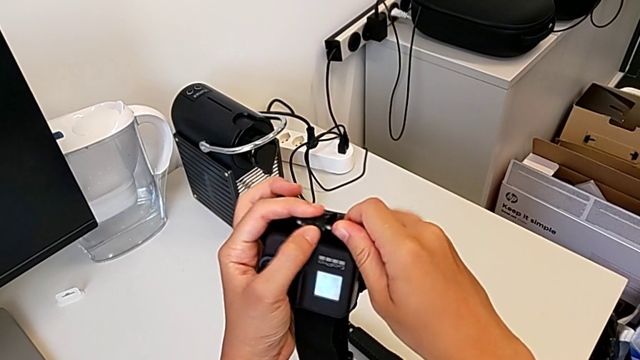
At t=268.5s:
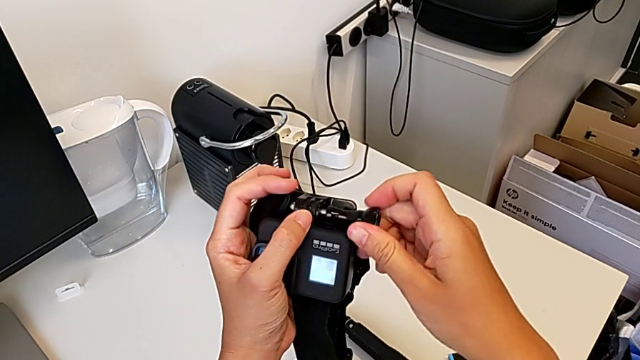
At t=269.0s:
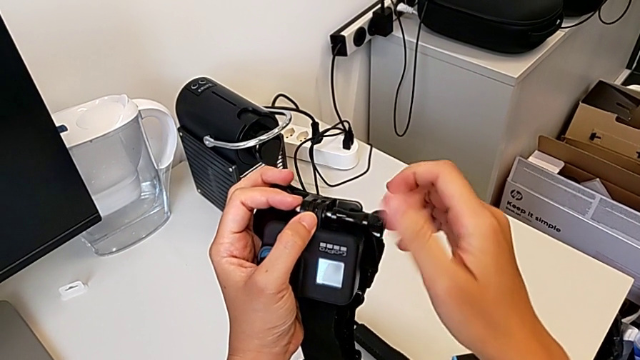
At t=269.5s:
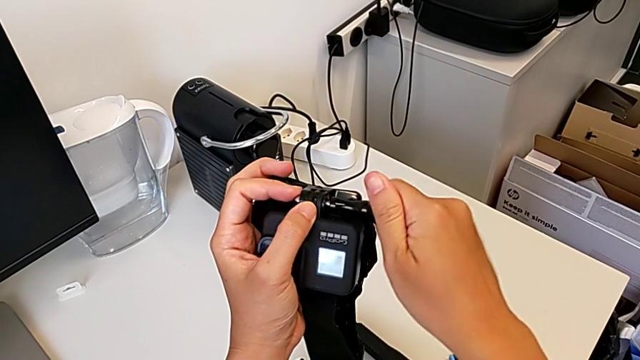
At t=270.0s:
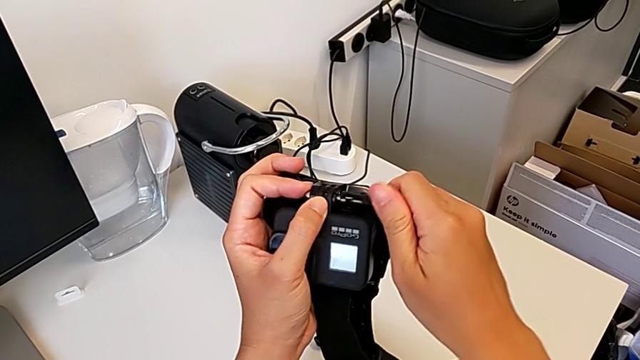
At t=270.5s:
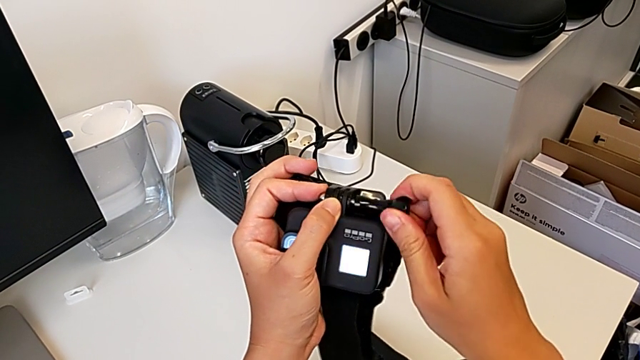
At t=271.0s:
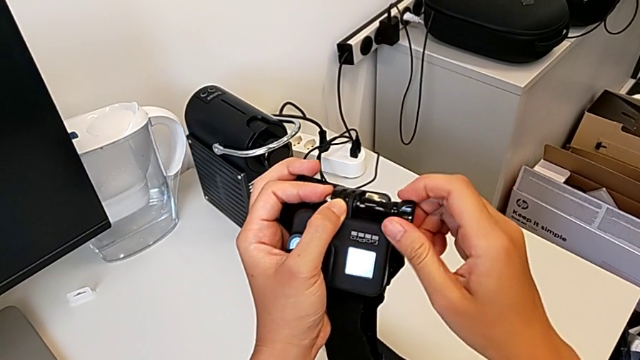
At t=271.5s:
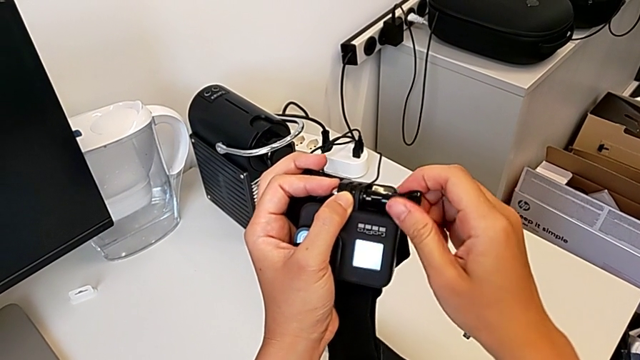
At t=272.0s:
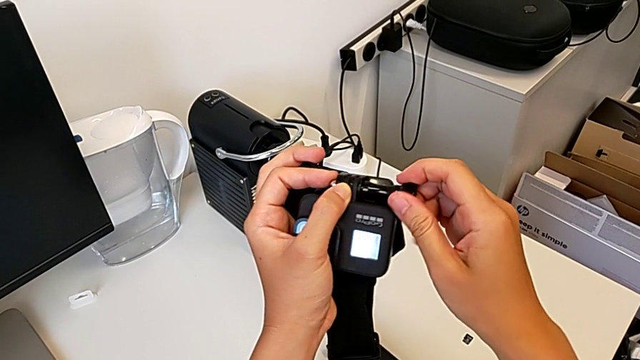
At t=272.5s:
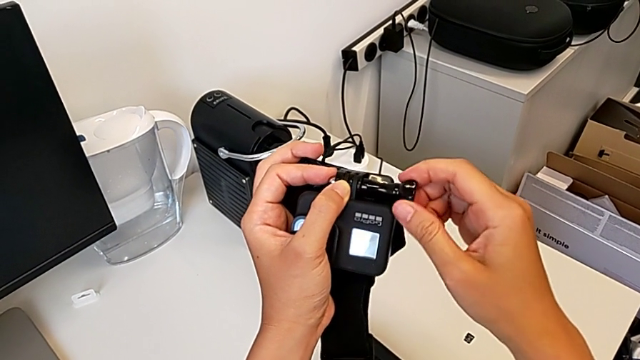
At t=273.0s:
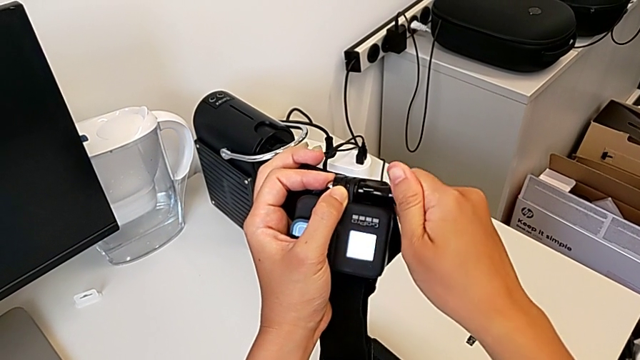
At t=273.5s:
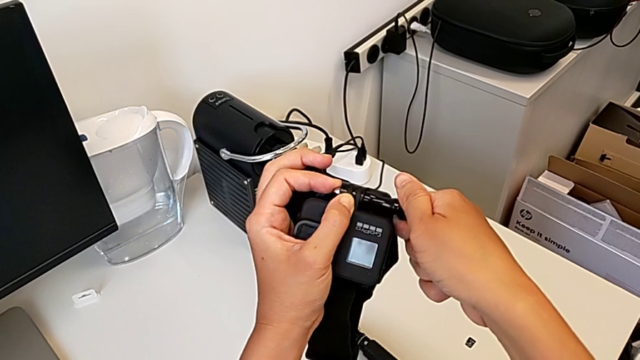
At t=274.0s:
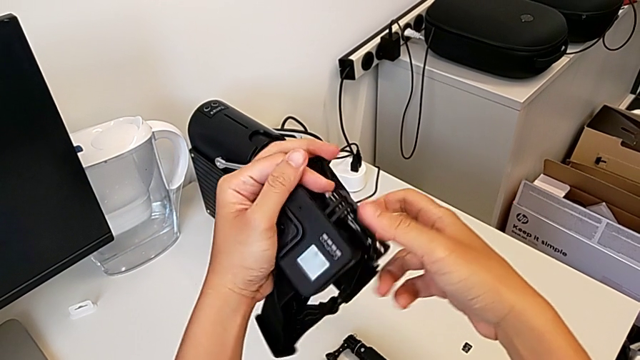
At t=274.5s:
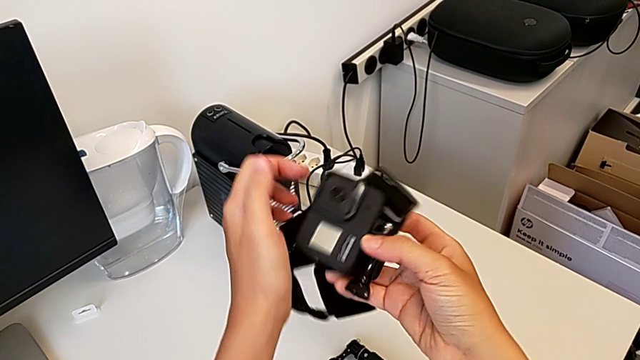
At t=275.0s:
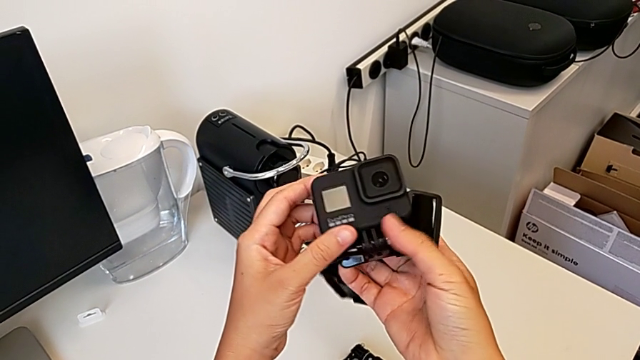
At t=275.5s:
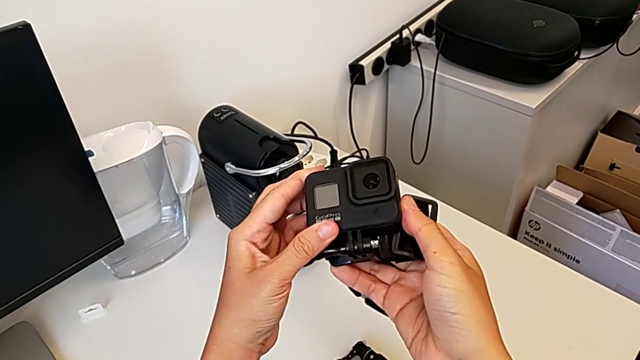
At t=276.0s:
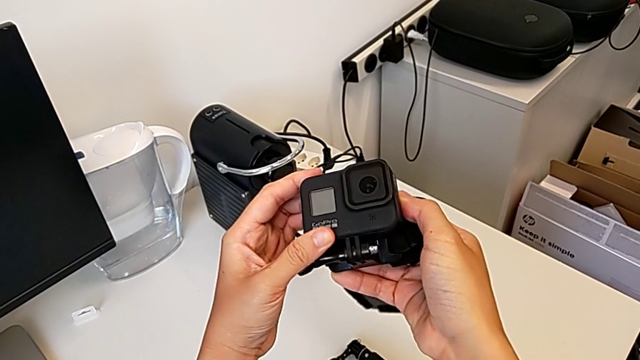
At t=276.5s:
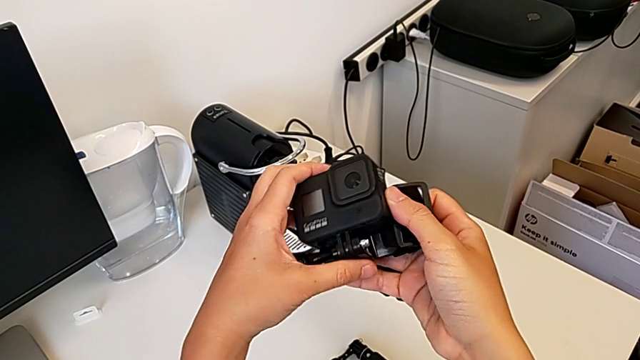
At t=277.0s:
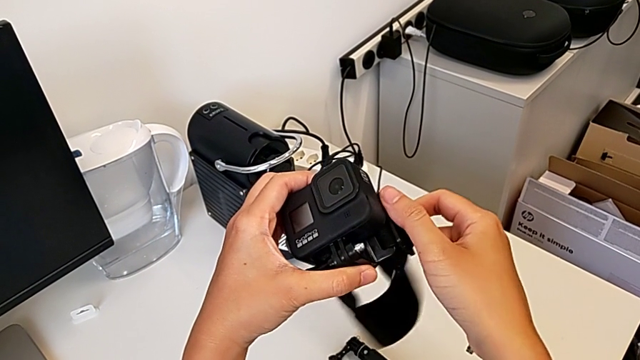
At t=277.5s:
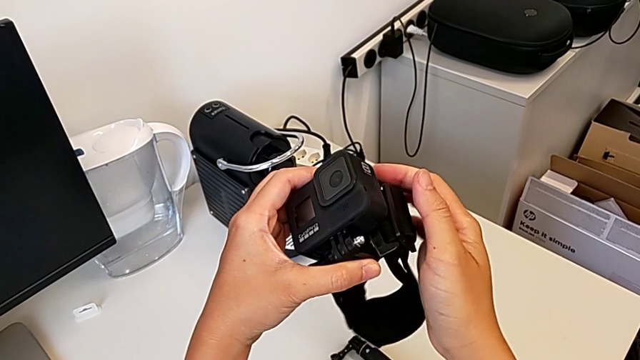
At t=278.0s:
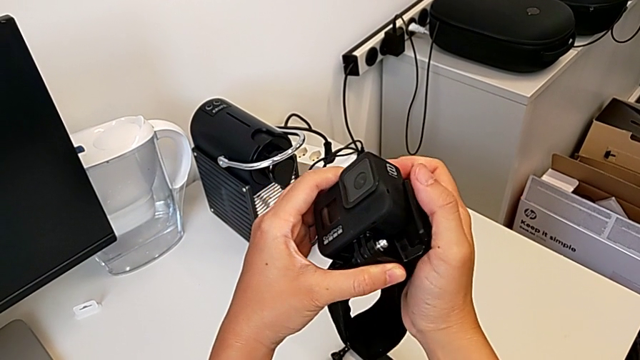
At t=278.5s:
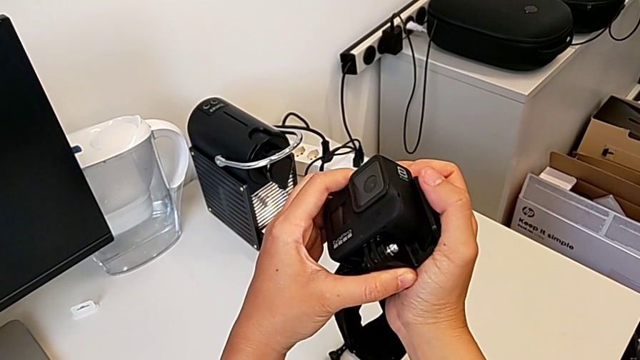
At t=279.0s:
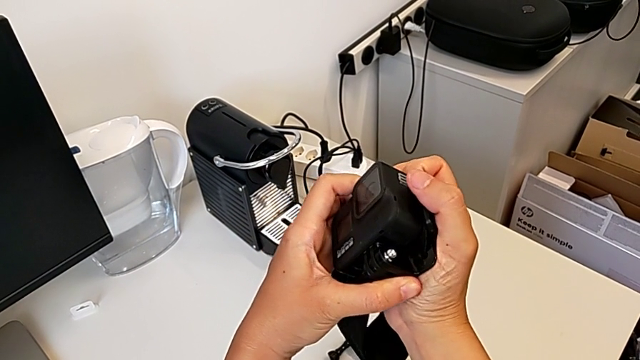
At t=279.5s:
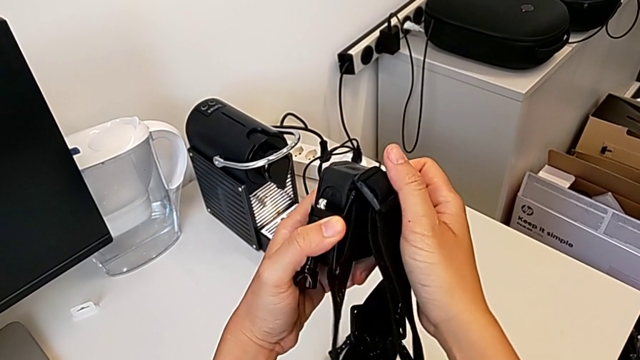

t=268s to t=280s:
The camera wearer is screwing the GoPro lock. They screw the screw and hold the GoPro.

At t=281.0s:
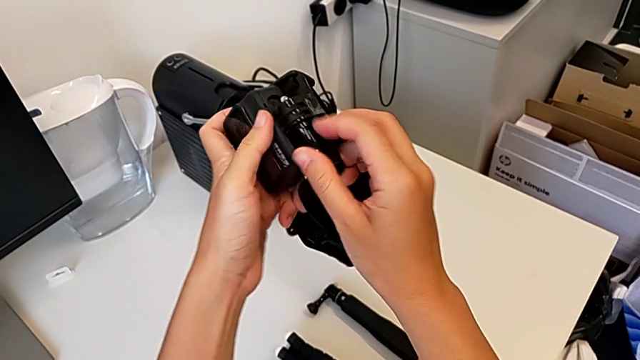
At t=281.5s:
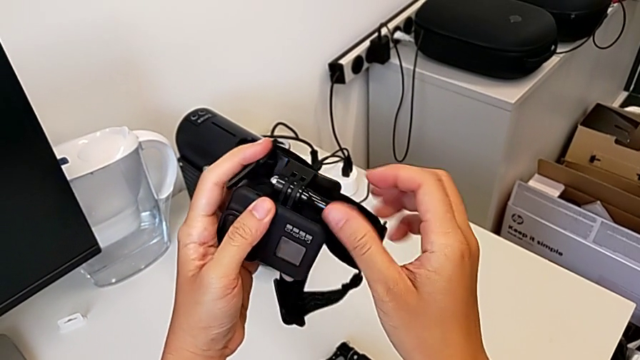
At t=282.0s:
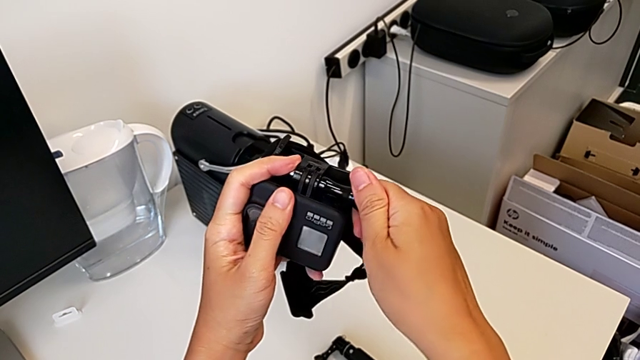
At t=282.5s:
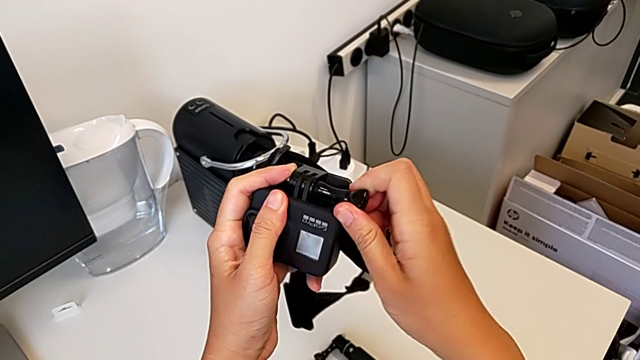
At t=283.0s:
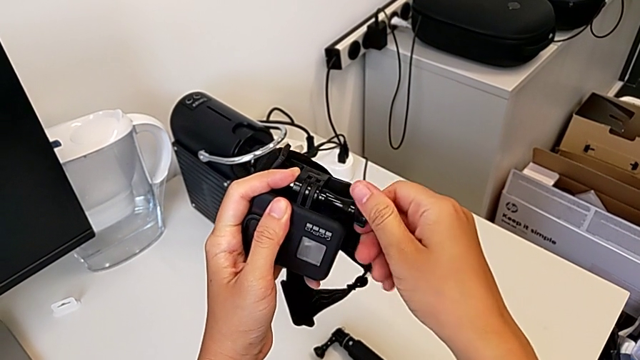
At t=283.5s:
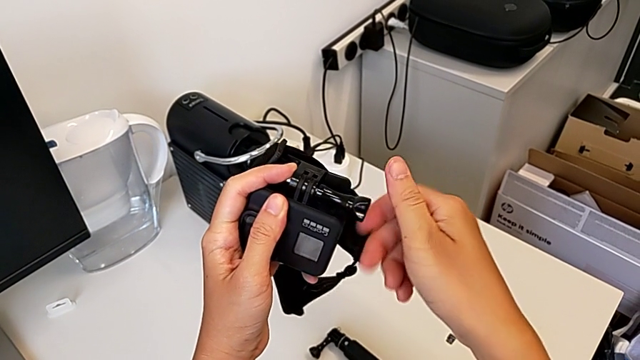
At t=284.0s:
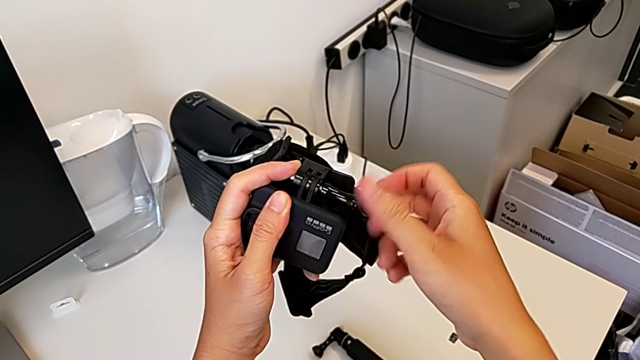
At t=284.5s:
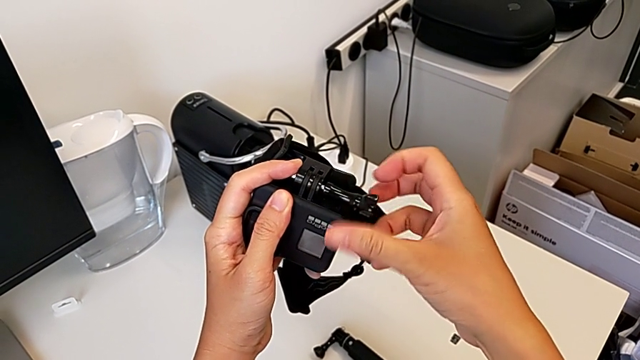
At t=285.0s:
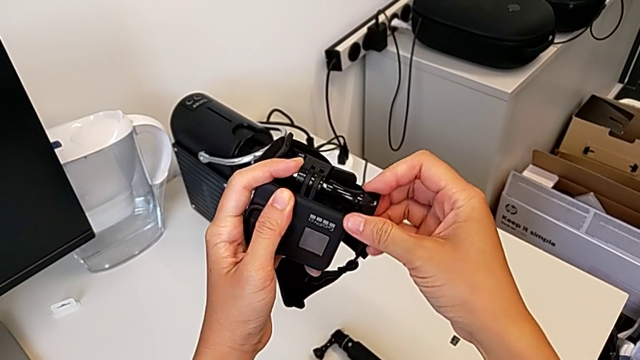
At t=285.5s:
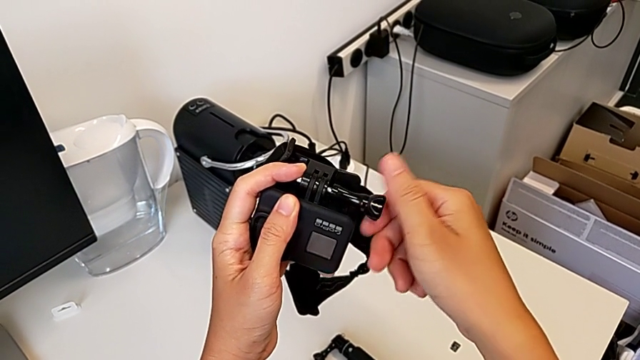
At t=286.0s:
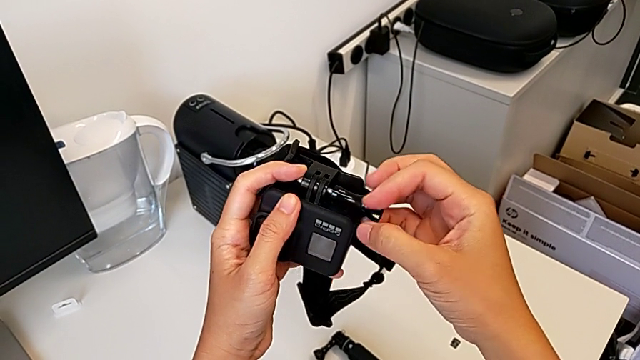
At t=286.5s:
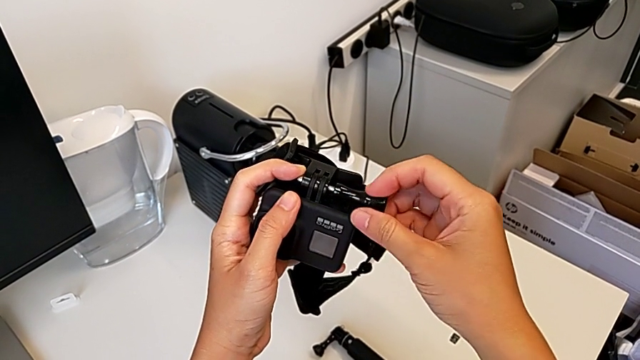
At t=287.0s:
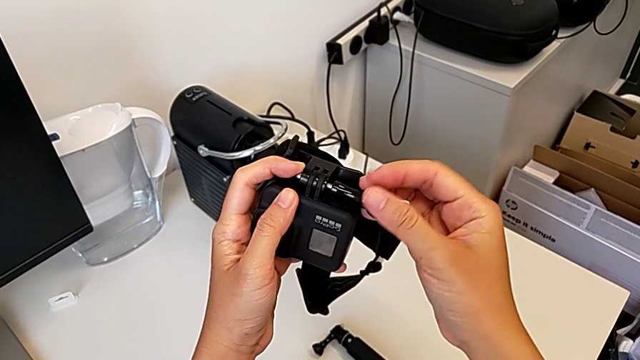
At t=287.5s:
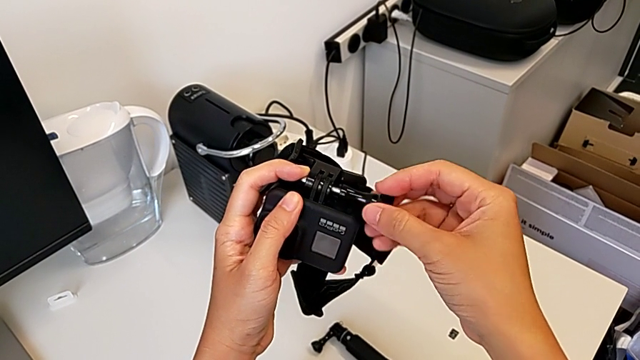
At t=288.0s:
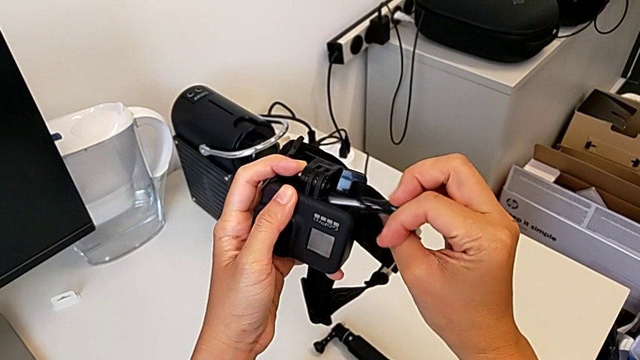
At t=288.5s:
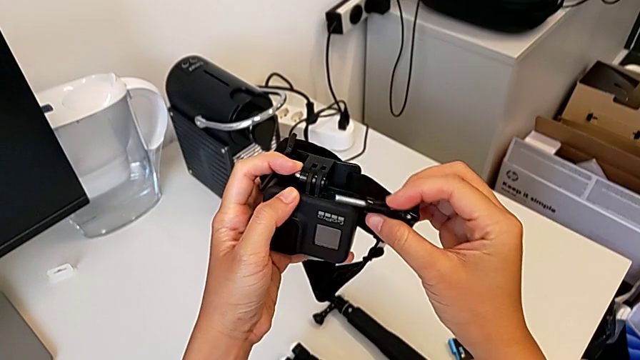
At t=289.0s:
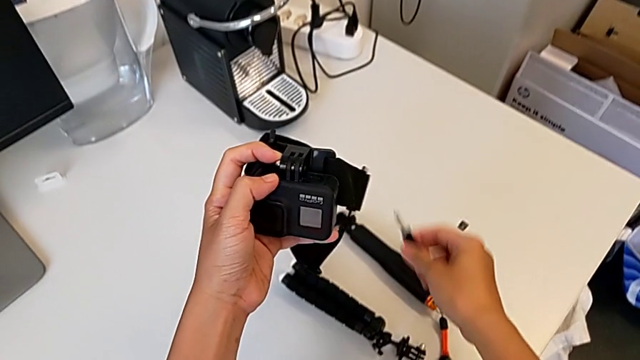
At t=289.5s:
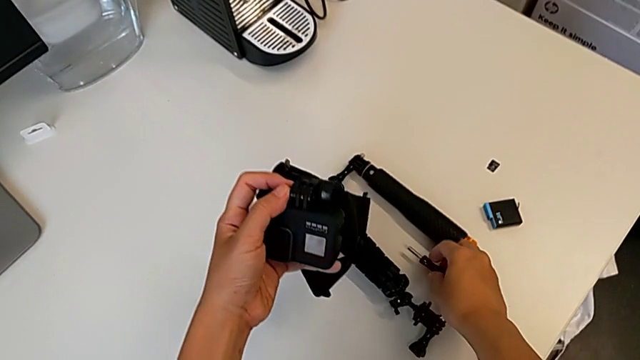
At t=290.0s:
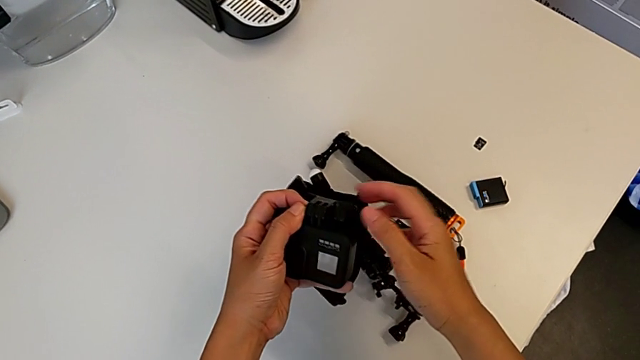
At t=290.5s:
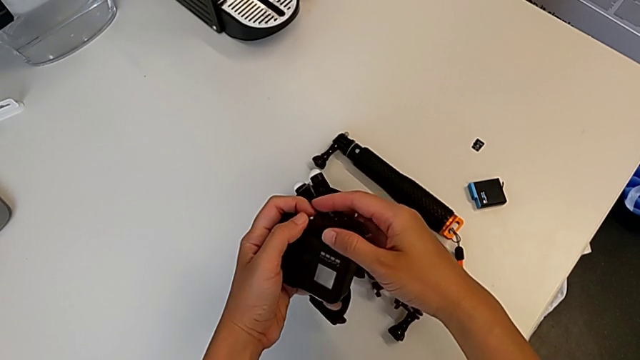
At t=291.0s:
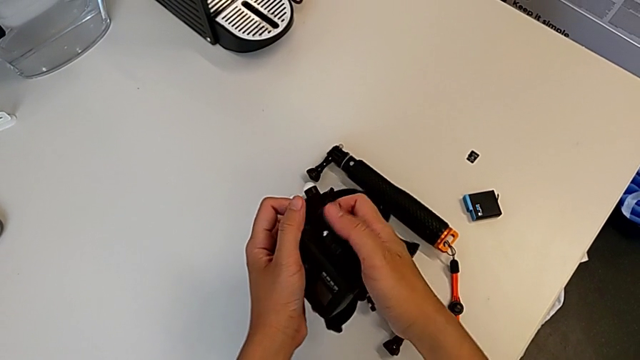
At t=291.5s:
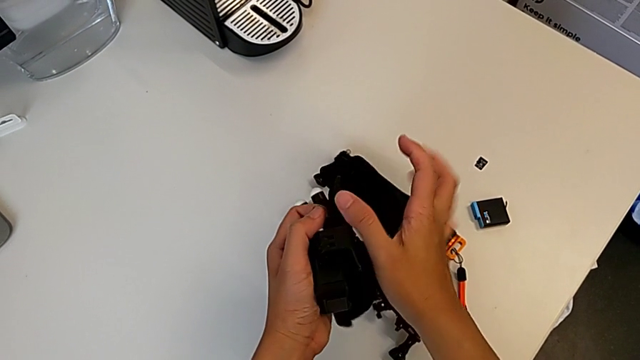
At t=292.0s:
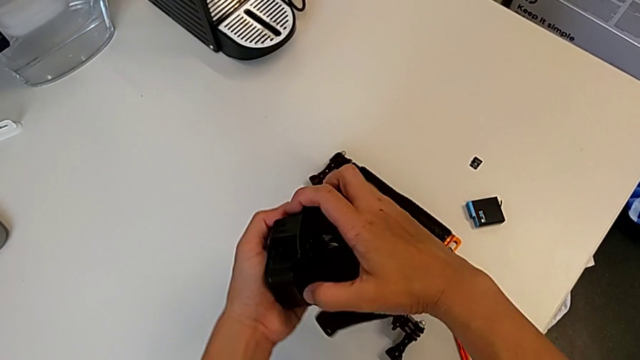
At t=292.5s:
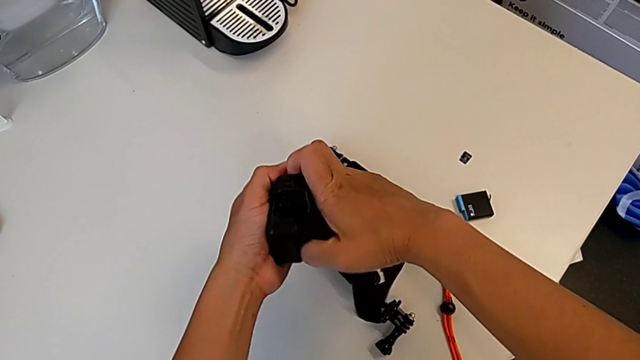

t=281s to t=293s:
The camera wearer is removing their strap. They unscrew the screw, withdraw it, place it and pull the GoPro.
